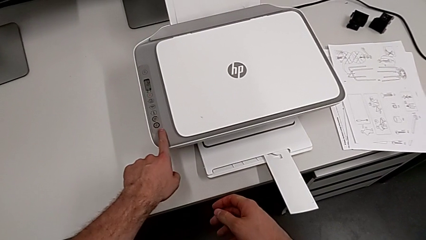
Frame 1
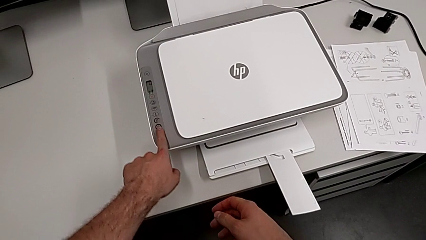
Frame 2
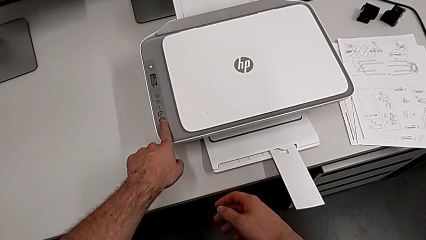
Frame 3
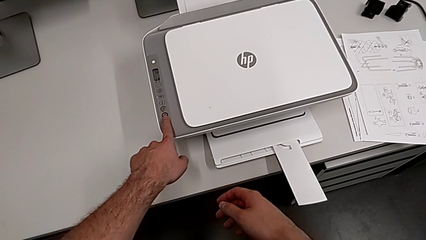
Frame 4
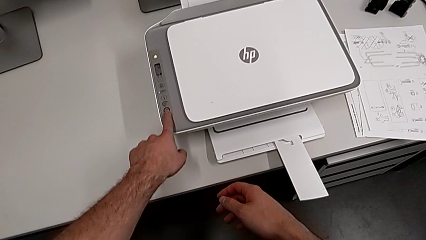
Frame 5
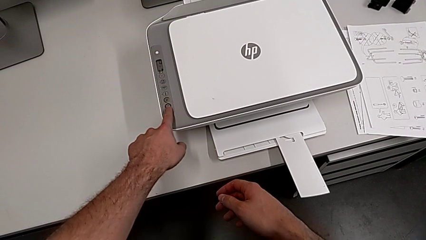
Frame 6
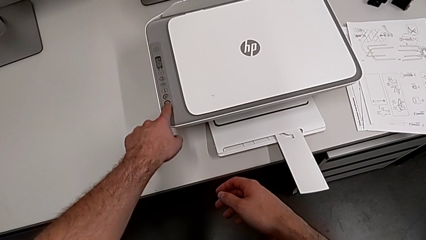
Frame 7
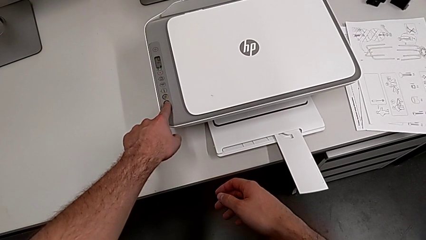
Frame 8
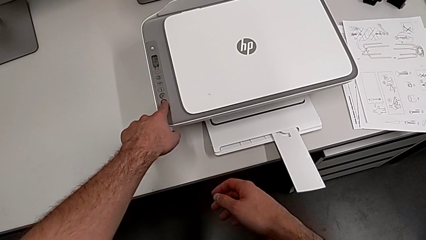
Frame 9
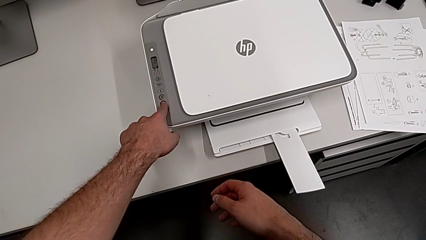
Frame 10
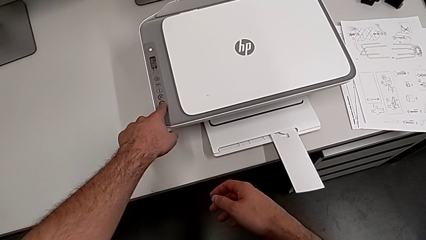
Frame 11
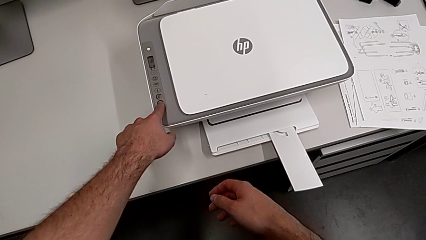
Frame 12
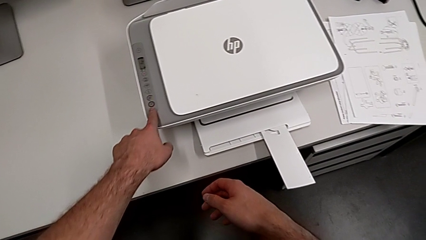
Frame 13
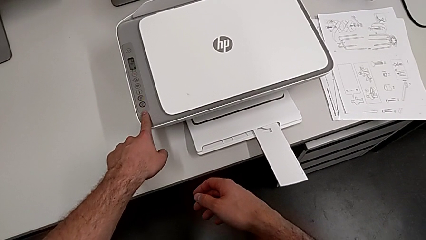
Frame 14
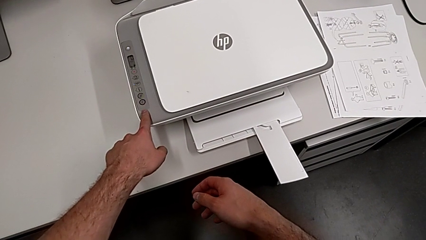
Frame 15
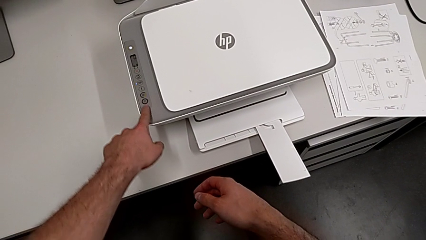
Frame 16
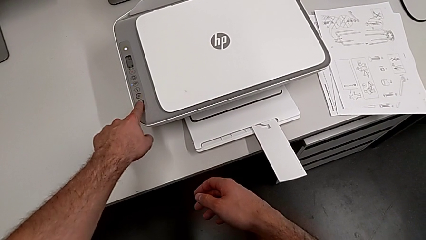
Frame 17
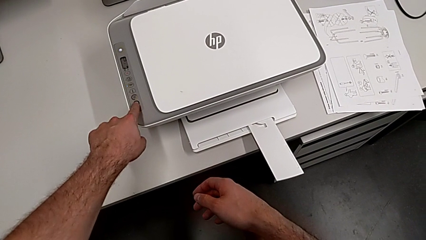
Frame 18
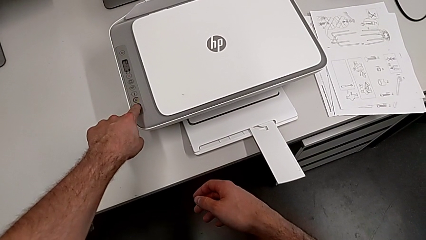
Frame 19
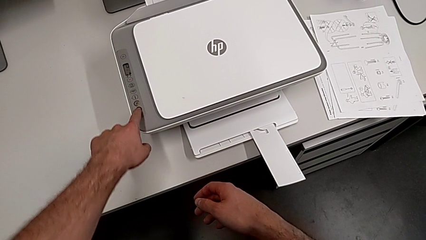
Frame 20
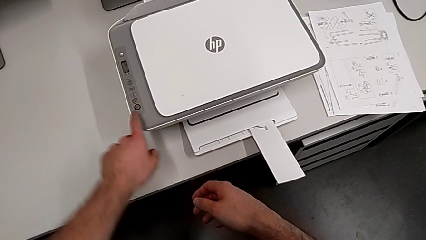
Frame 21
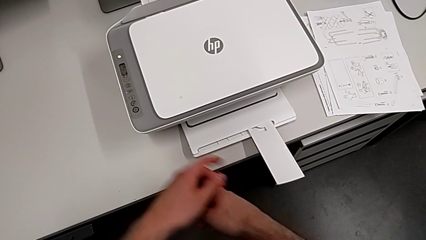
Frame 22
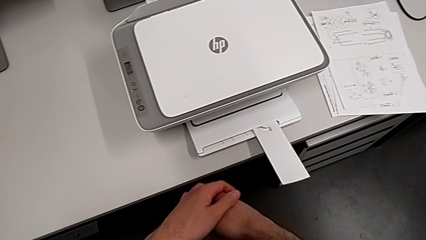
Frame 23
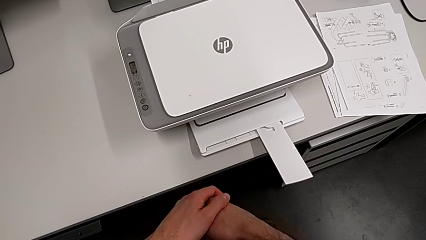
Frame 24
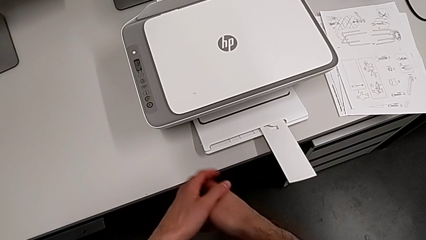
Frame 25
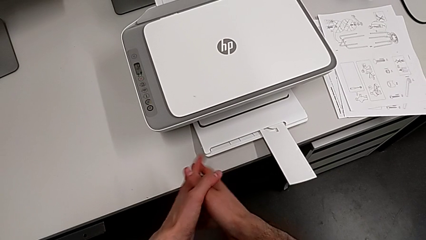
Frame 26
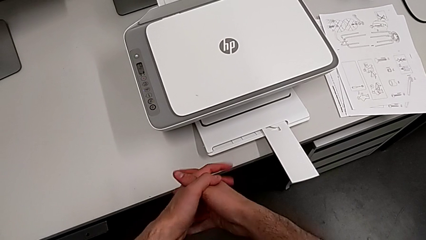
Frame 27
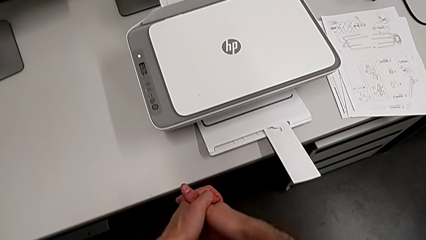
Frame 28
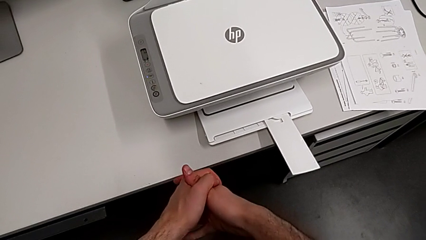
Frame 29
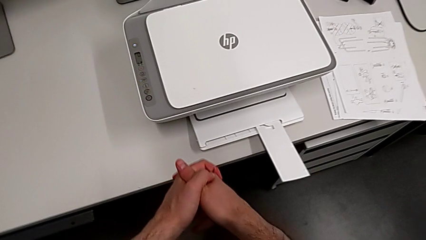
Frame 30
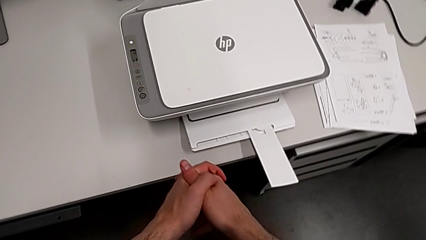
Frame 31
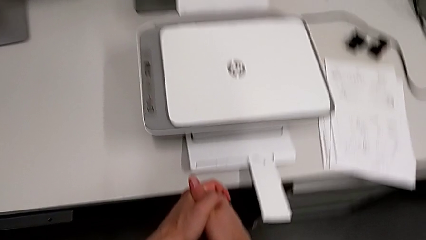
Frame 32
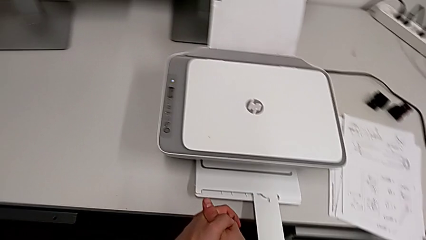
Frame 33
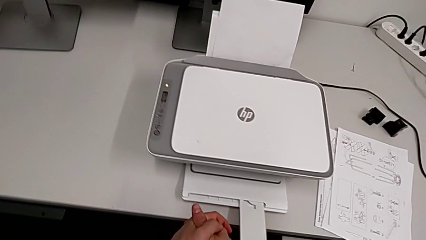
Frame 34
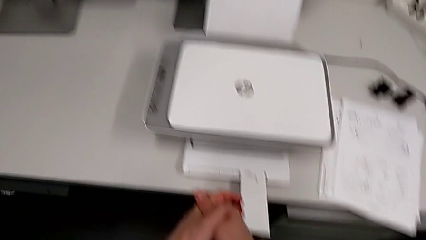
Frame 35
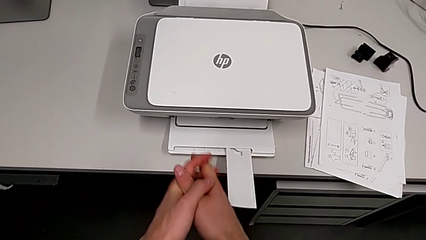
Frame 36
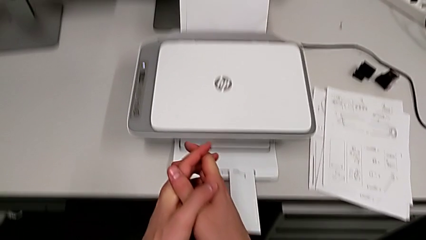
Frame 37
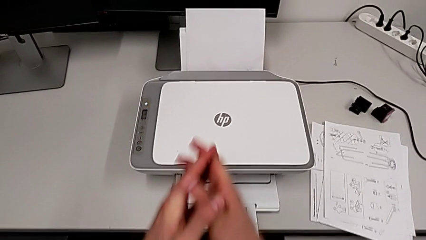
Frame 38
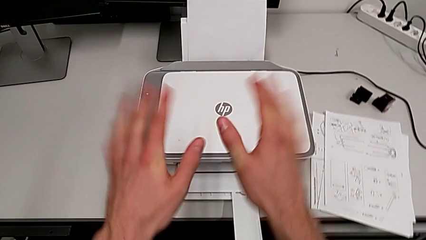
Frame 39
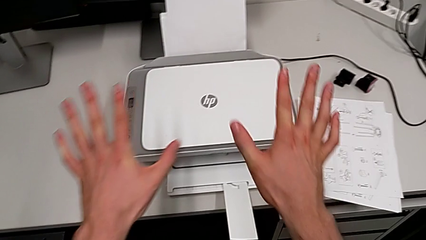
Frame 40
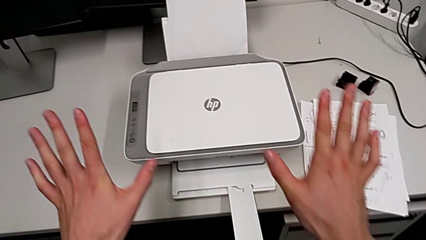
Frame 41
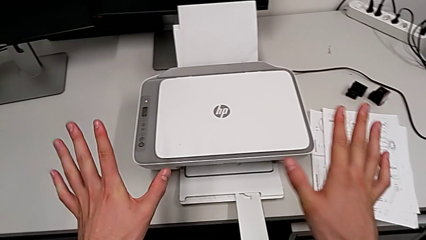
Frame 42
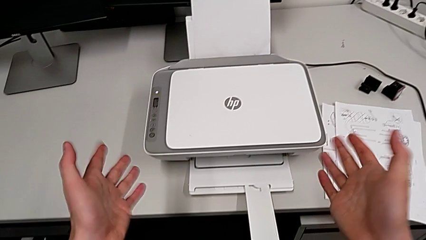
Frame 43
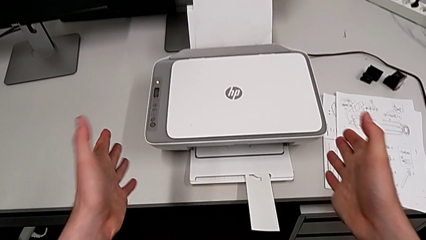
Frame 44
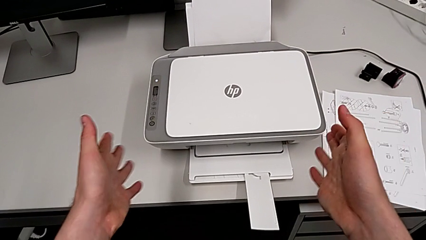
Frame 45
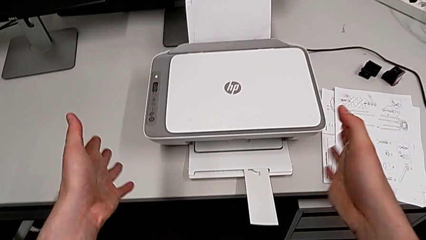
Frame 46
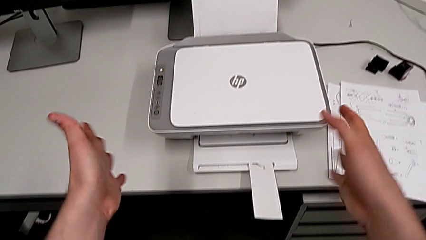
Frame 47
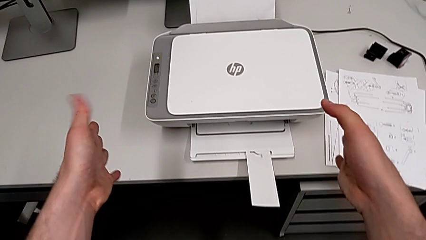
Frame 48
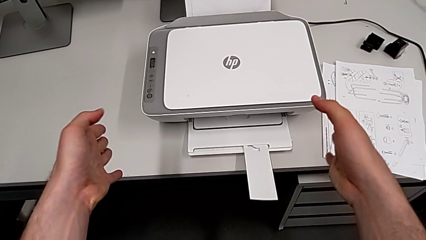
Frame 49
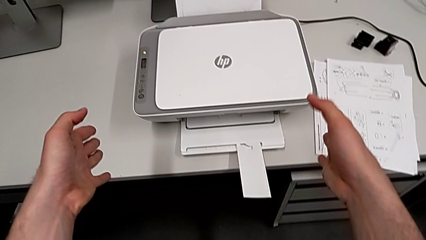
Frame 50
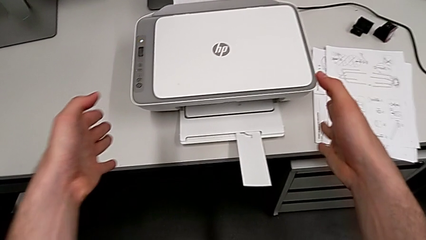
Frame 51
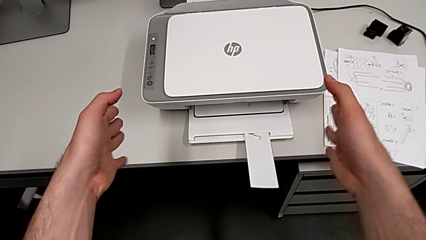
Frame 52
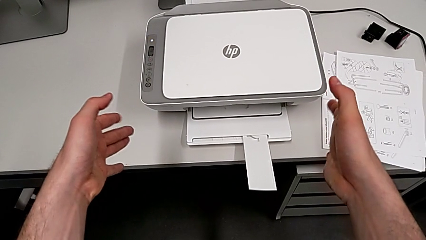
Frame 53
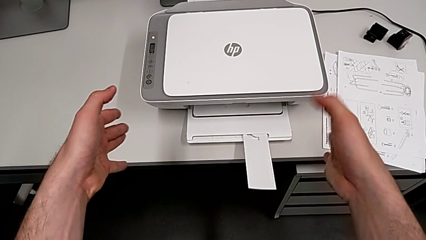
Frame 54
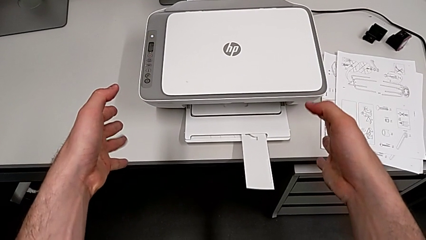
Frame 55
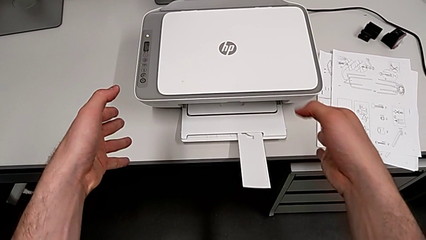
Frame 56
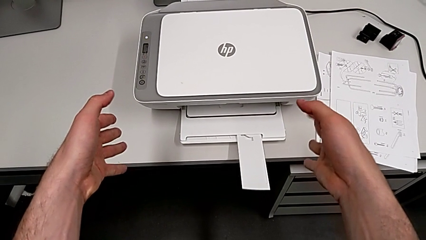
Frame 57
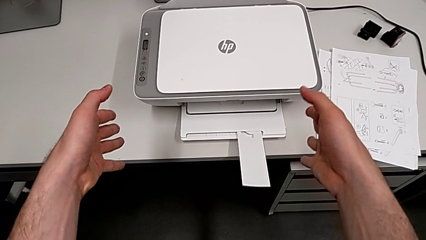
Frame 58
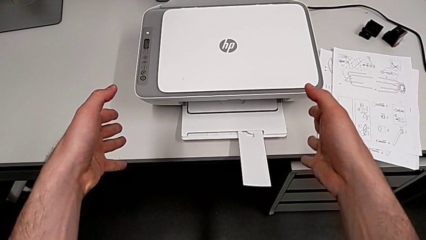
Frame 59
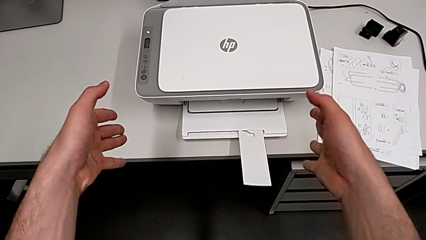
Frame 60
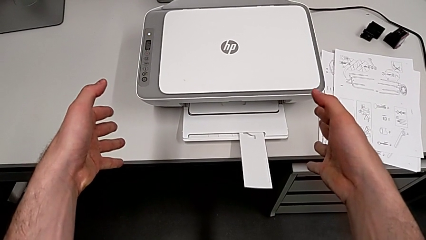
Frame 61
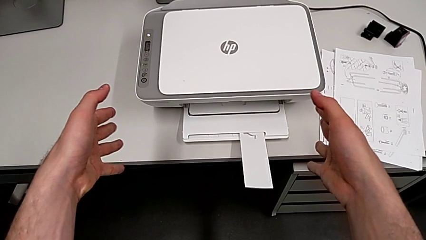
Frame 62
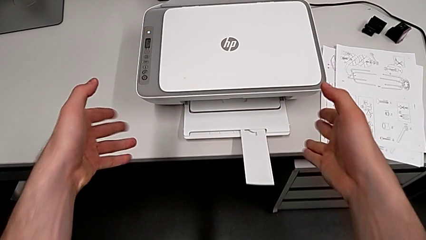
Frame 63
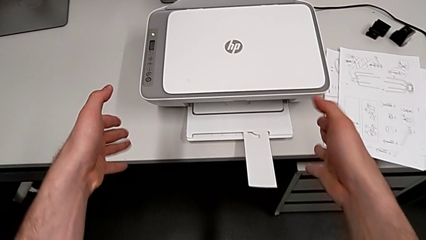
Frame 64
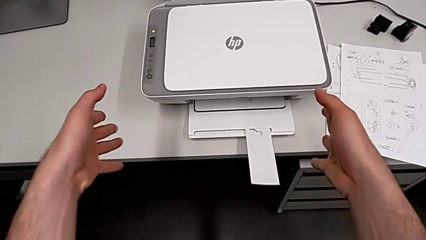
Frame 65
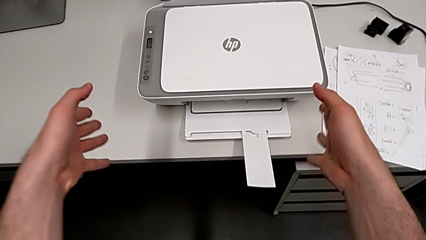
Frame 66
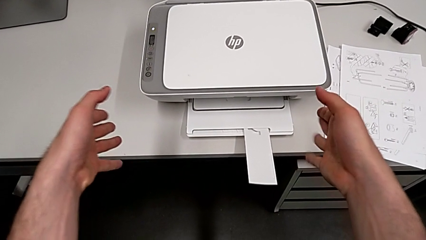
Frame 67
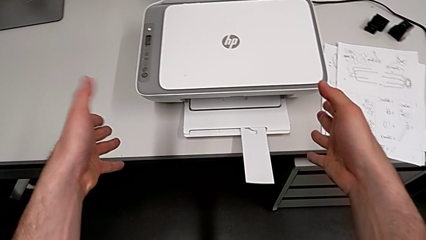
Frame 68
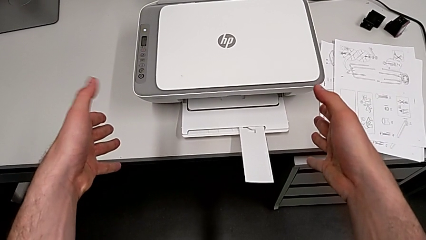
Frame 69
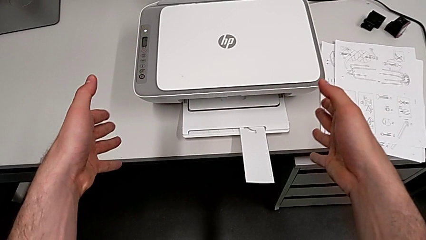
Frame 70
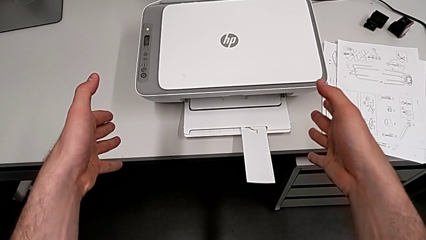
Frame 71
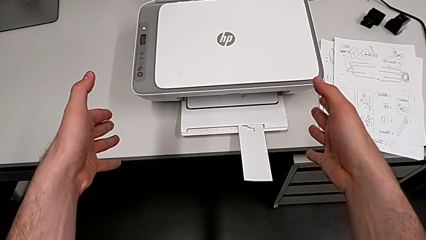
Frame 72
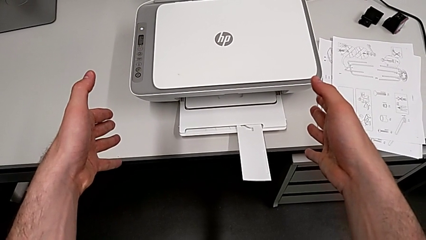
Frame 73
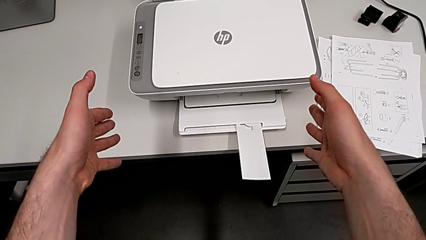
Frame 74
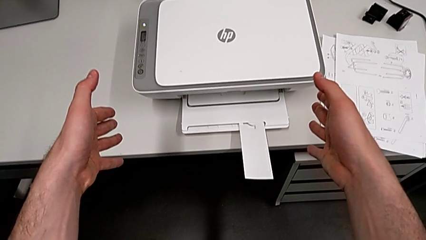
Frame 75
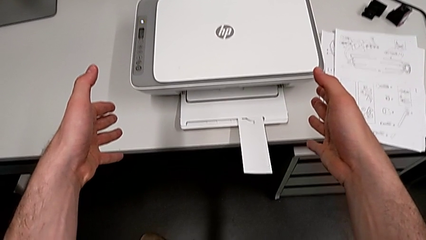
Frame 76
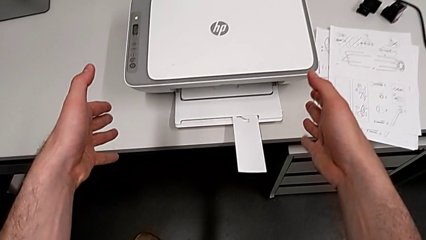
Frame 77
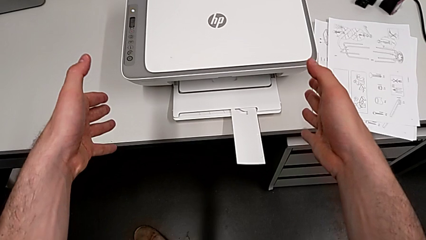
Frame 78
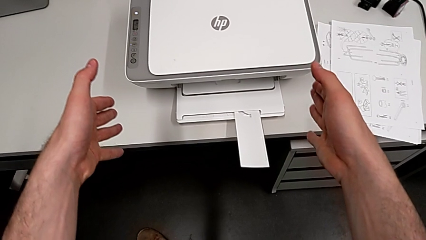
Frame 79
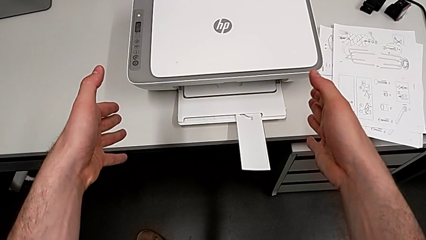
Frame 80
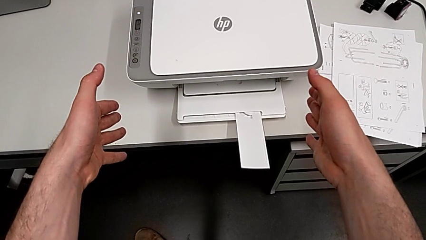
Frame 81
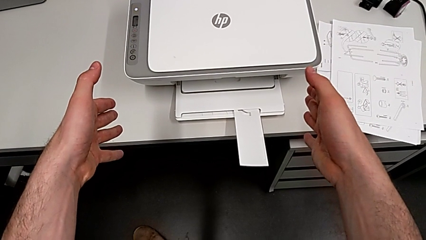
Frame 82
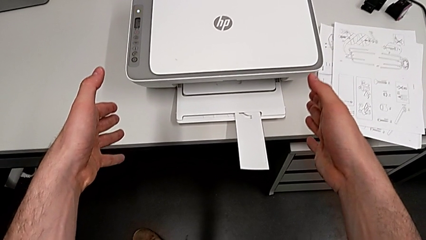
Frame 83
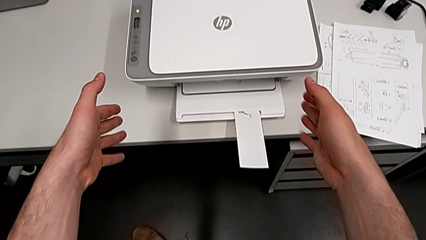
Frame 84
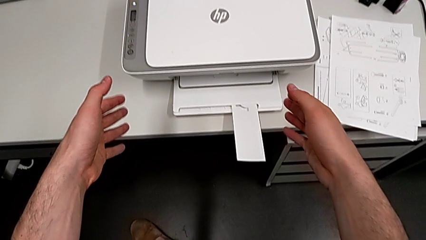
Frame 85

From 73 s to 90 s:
The camera wearer is pulling out the paper tray. They press the button.
